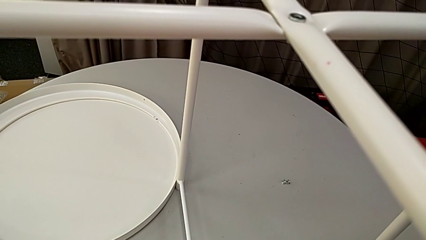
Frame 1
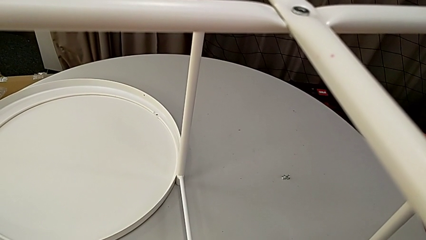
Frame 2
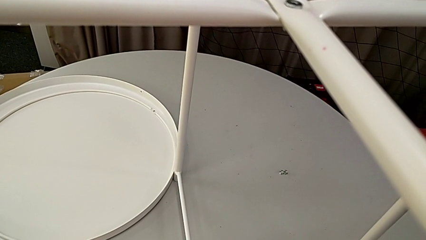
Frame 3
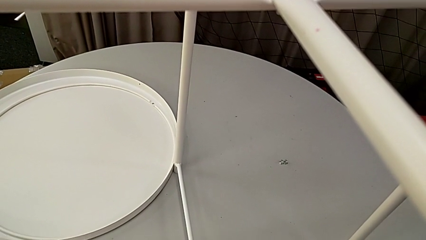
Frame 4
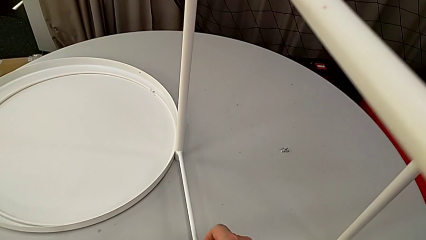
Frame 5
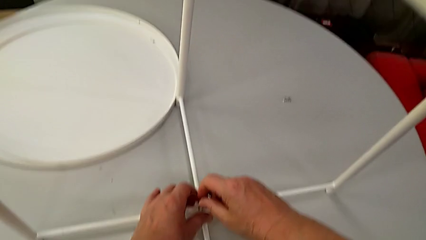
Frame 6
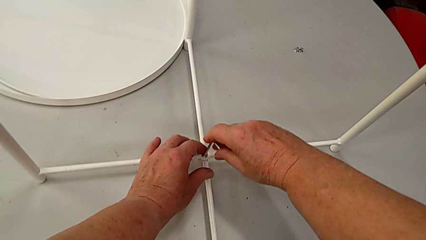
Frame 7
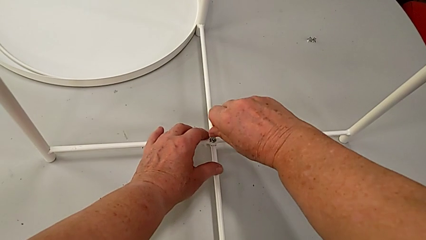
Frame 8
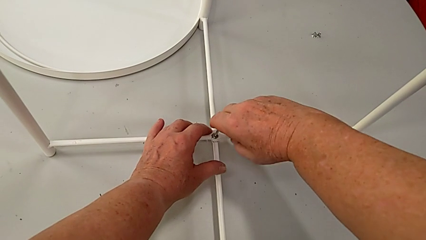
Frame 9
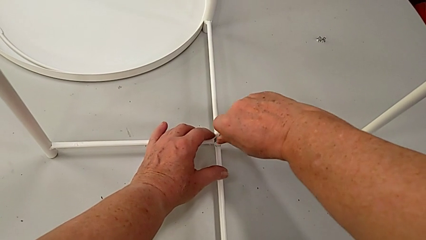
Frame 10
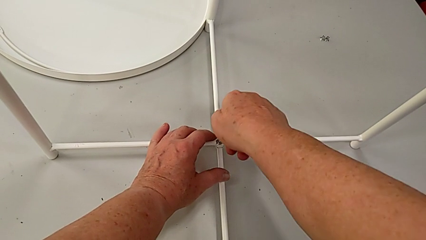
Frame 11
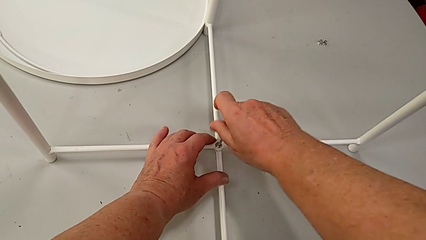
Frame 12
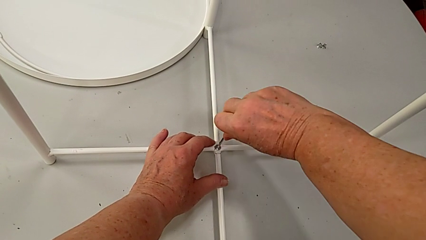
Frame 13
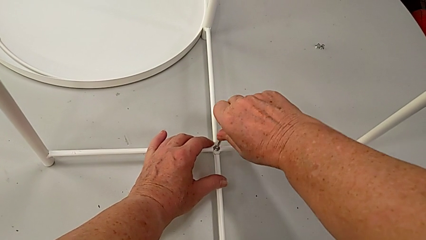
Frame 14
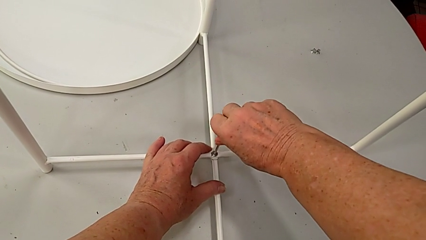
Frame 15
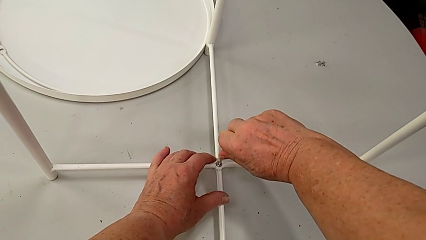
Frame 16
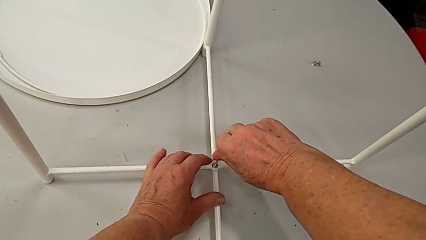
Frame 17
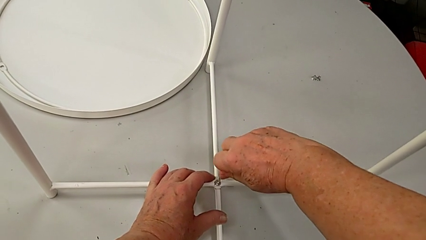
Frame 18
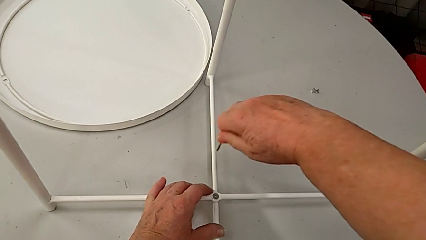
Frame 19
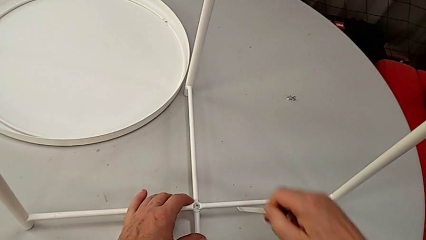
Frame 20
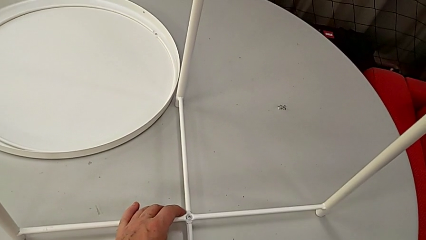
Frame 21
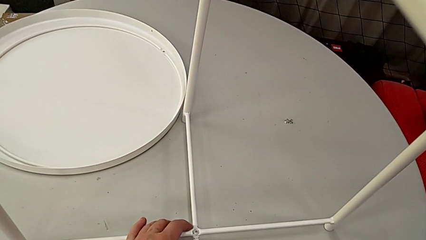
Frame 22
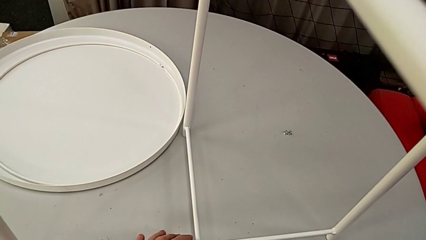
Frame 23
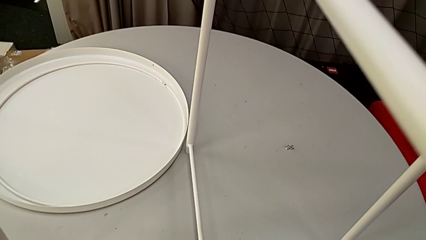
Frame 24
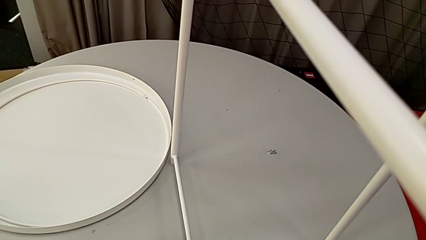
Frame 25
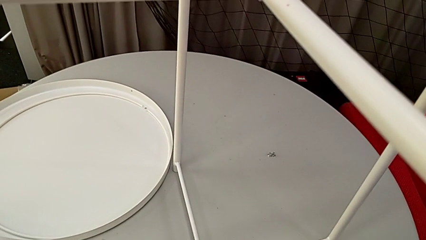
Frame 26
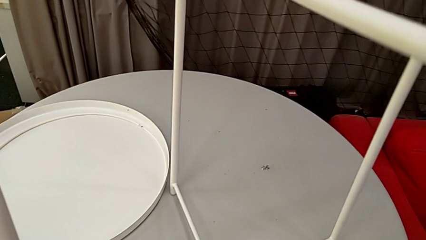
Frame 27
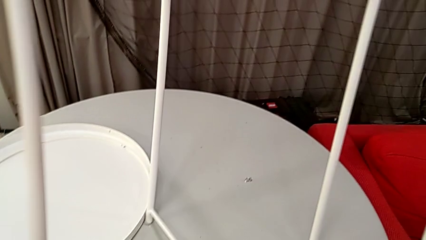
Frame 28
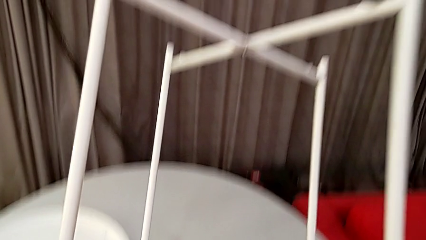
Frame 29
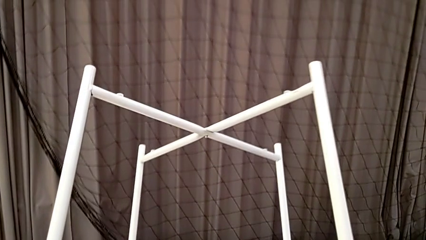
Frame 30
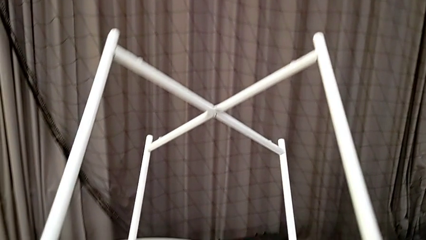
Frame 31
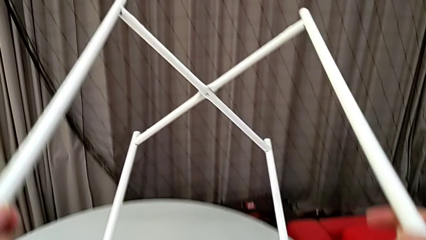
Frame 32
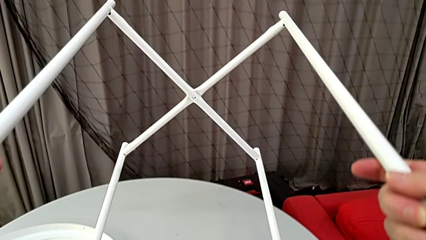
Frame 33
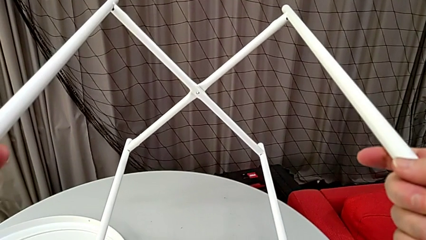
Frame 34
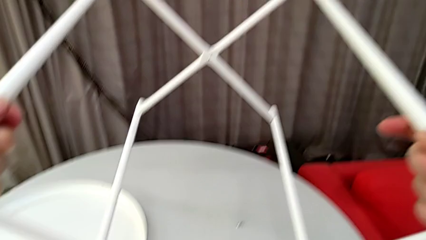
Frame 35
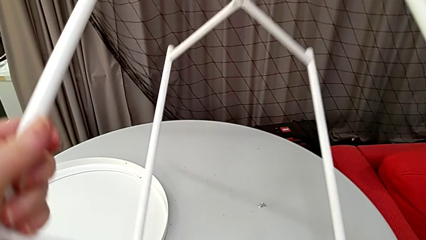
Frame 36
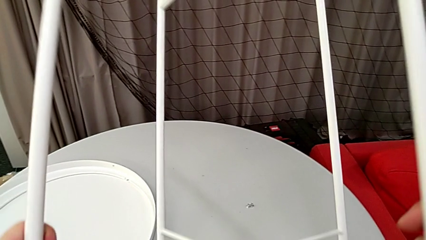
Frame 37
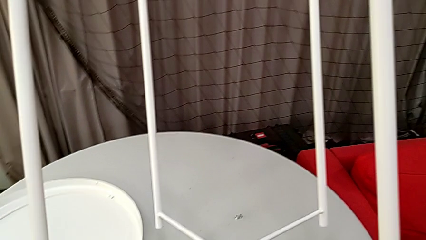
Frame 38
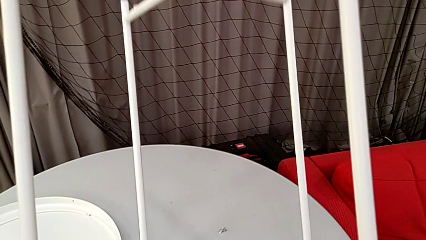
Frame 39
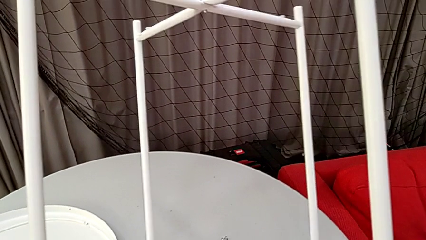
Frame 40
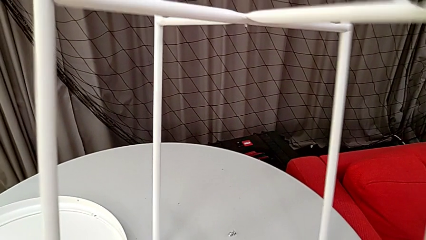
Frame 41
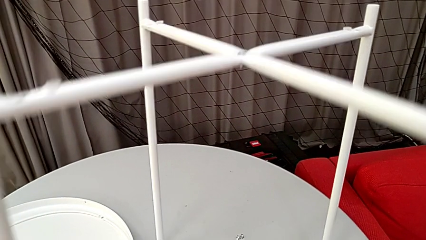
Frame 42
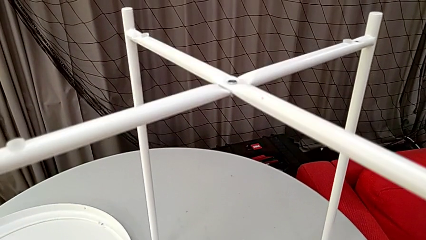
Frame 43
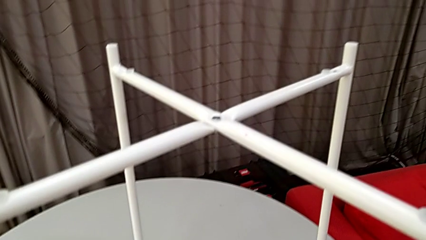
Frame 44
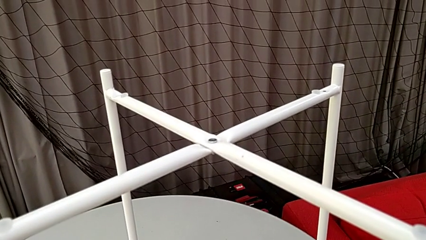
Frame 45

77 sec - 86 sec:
The camera wearer is screwing the hex socket head into place. They screw the hex socket head, withdraw the Allen wrench, place it, wrongly rotate the leg and place it.

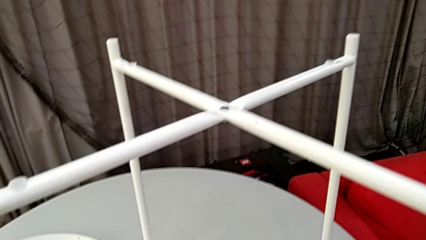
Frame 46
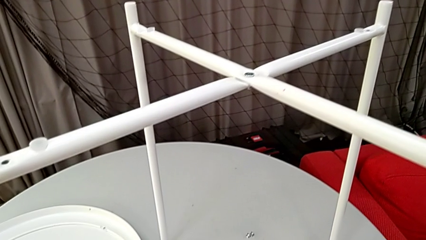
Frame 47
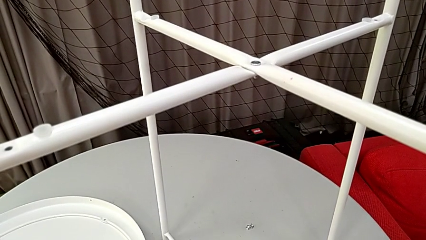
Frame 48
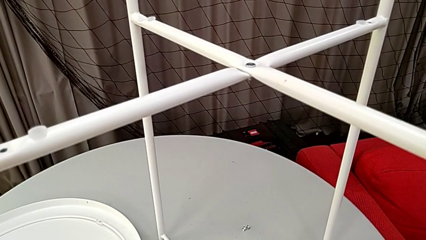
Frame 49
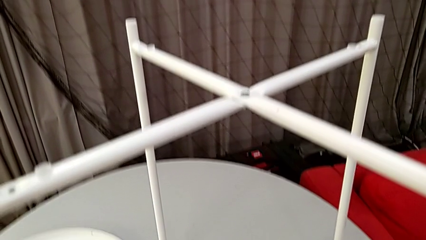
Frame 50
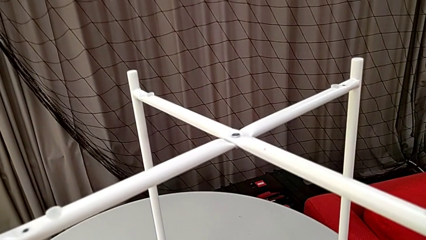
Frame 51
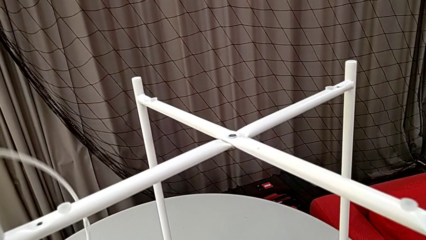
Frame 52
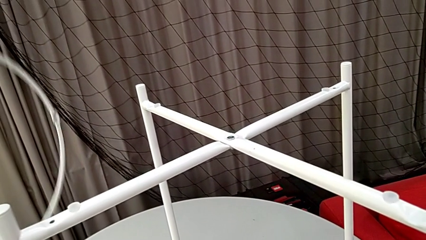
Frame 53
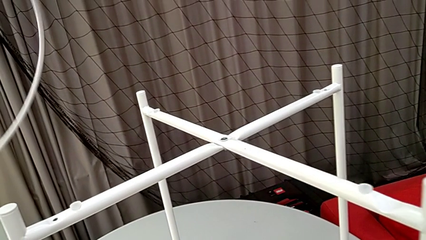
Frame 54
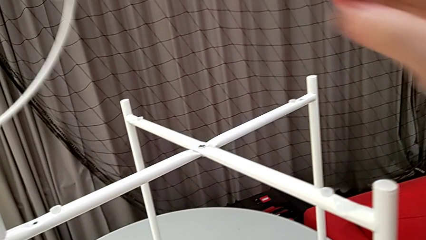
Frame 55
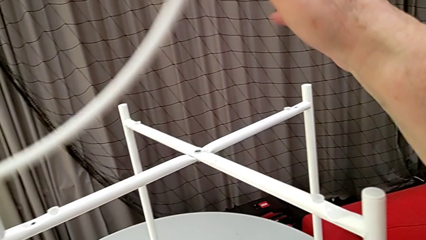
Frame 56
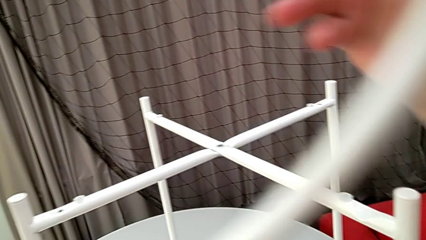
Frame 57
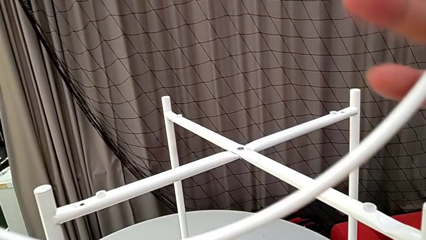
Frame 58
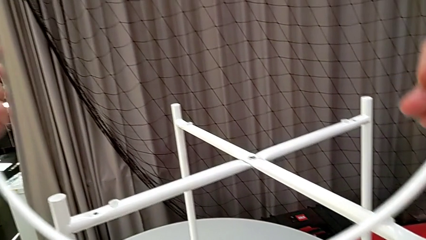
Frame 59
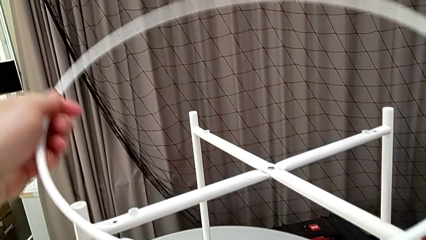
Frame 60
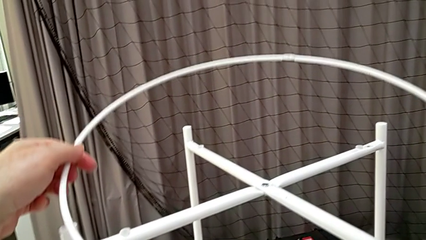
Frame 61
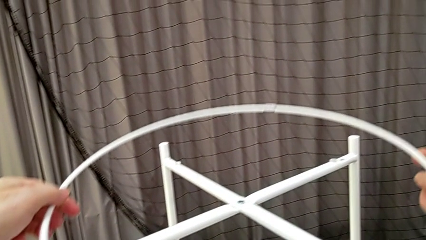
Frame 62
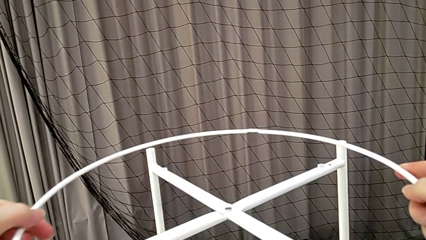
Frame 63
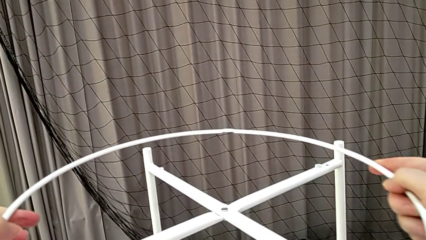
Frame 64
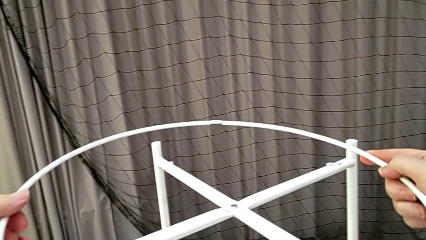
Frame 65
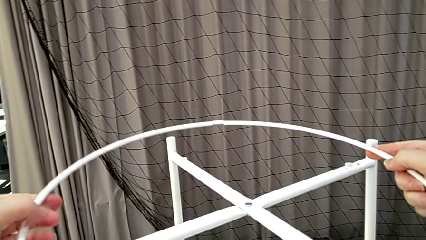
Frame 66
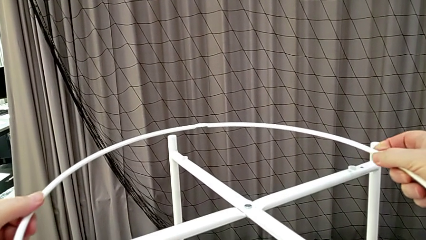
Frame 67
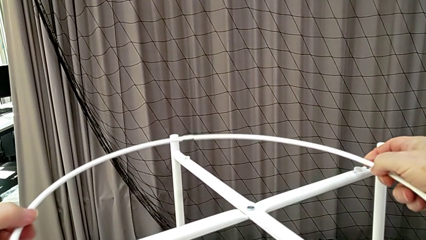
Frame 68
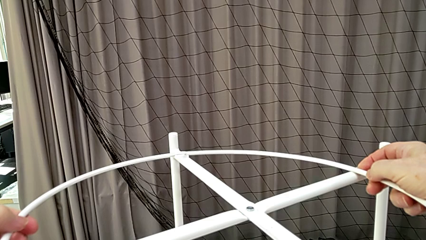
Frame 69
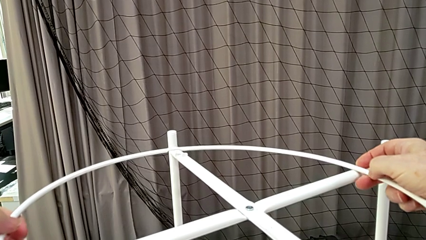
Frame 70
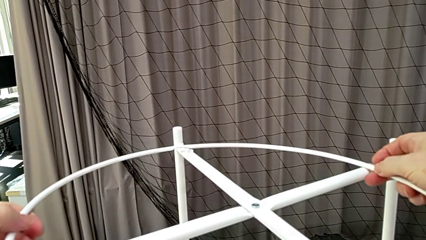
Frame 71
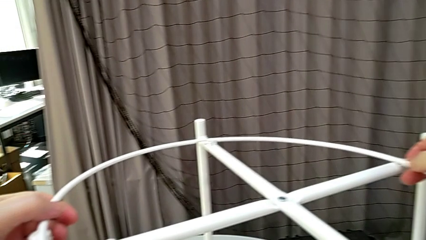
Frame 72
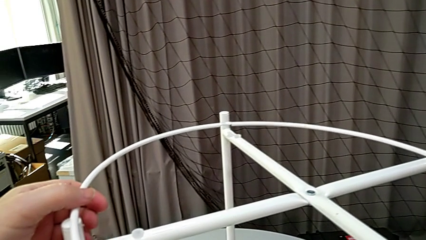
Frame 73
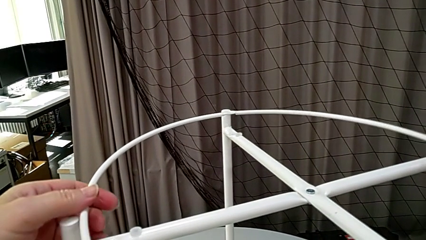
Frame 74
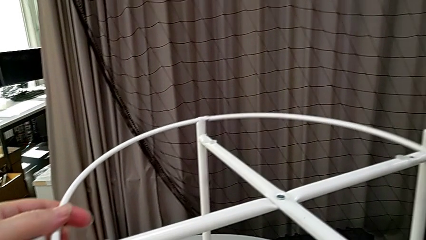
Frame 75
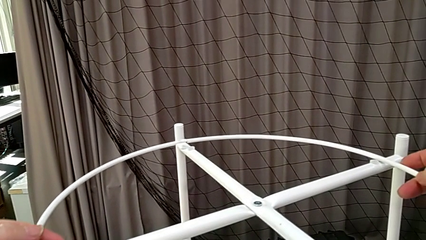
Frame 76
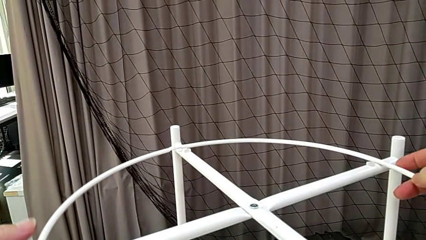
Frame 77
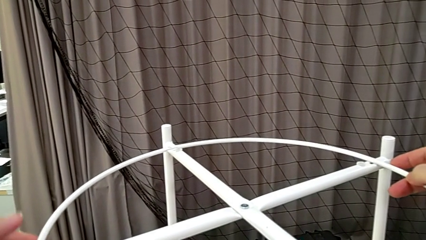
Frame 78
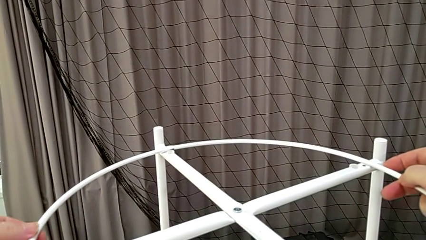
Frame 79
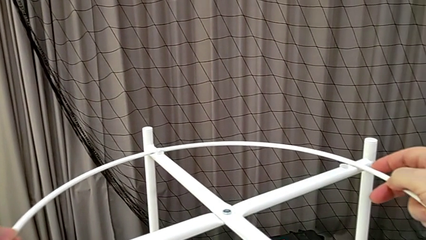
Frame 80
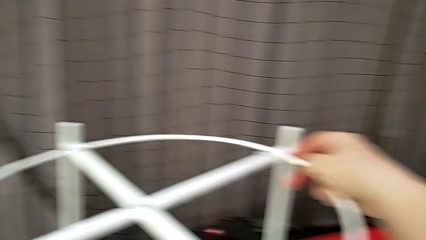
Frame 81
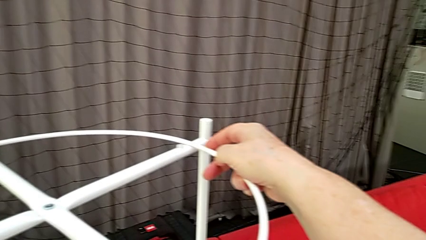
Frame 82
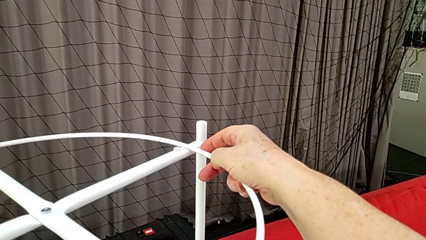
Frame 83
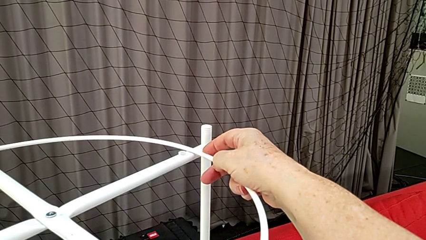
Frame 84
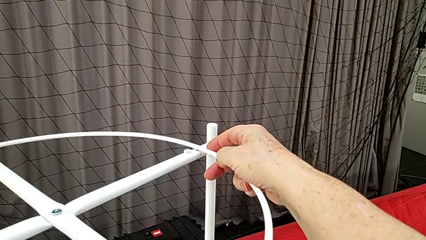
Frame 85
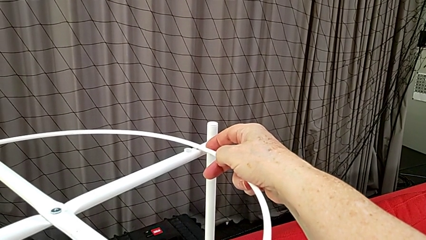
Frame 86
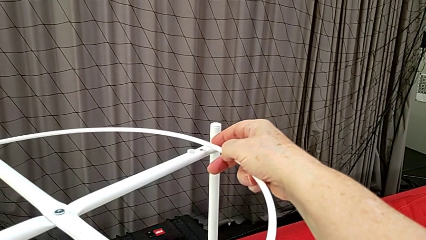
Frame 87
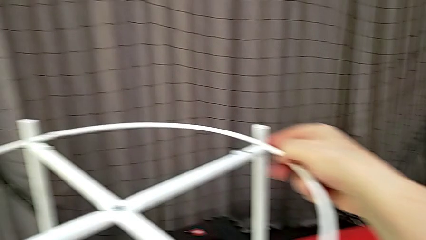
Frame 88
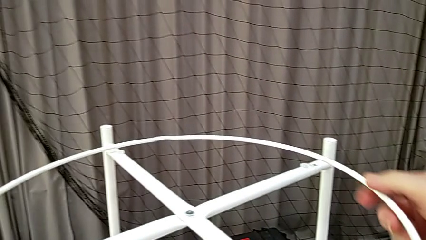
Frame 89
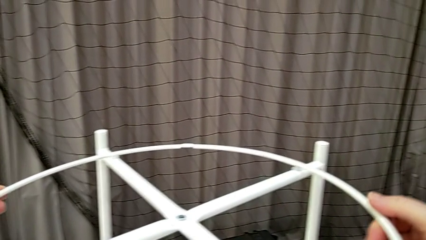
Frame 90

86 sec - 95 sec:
The camera wearer is mounting the circle. They grab the rounded circle, place the circle and grab it.
